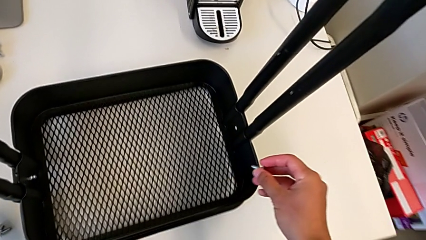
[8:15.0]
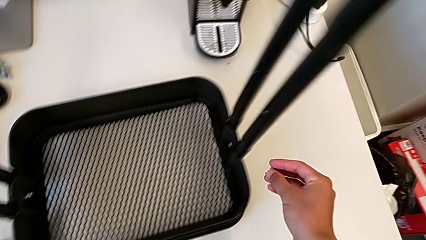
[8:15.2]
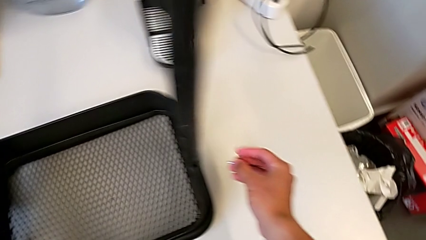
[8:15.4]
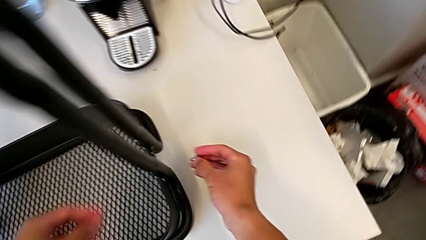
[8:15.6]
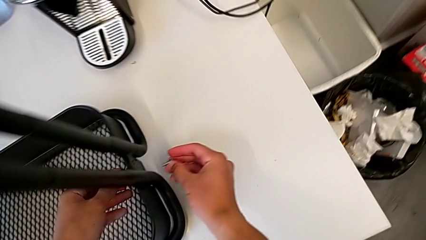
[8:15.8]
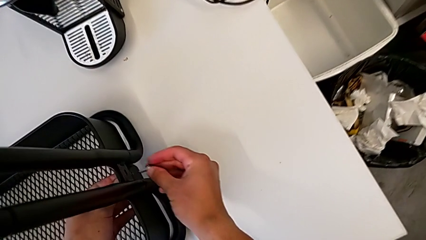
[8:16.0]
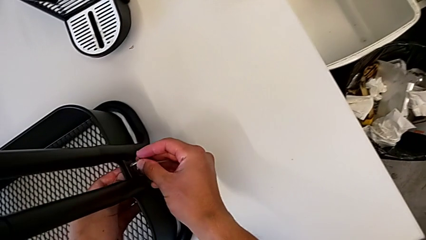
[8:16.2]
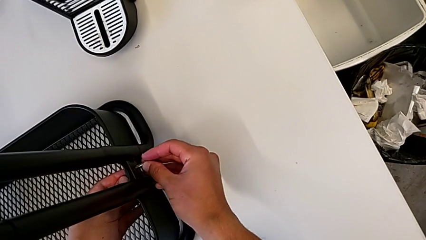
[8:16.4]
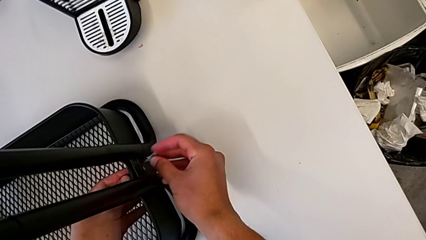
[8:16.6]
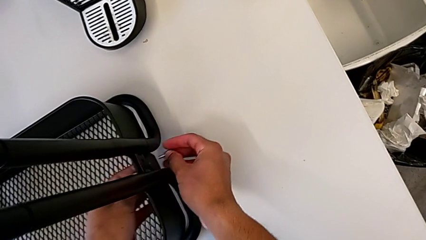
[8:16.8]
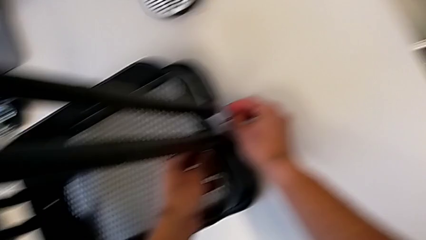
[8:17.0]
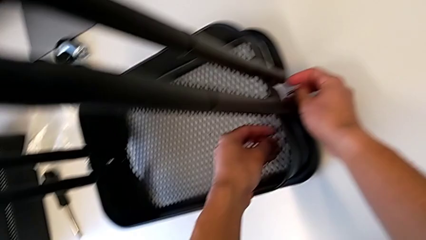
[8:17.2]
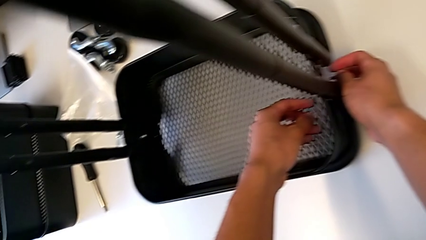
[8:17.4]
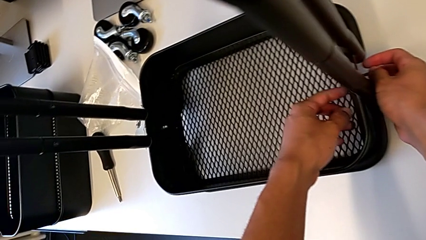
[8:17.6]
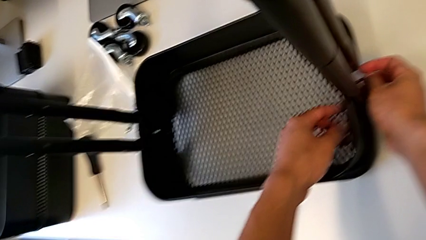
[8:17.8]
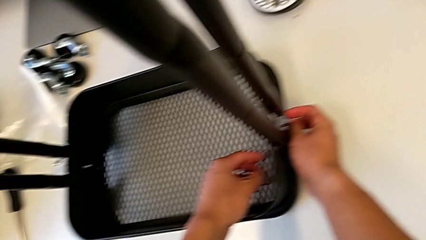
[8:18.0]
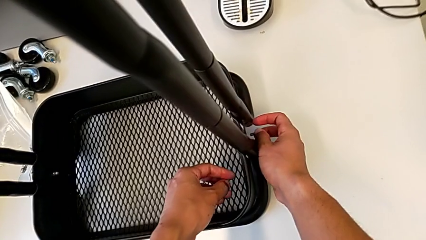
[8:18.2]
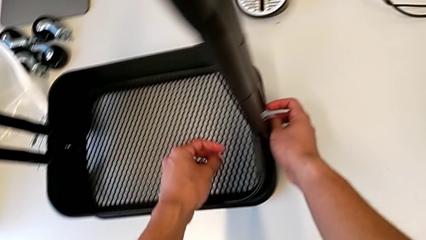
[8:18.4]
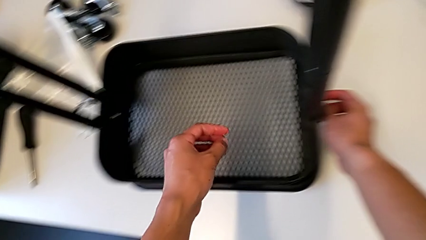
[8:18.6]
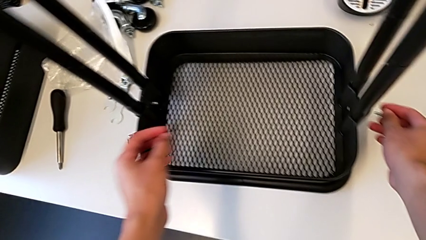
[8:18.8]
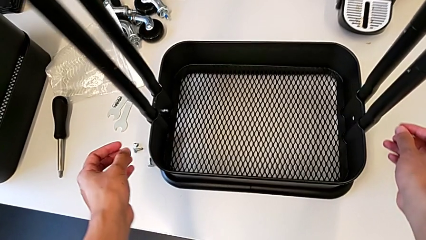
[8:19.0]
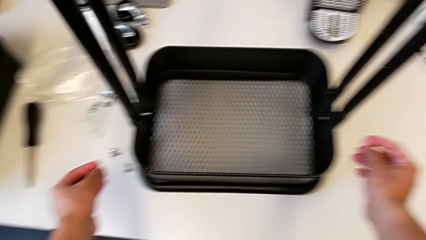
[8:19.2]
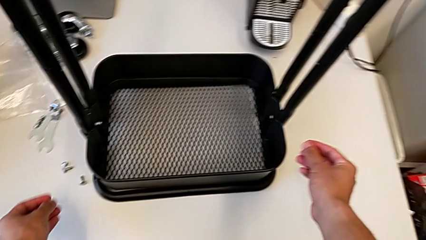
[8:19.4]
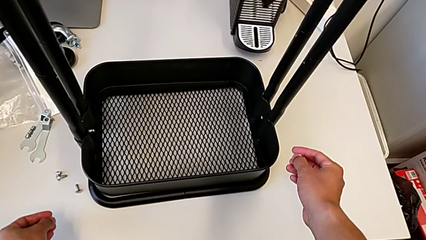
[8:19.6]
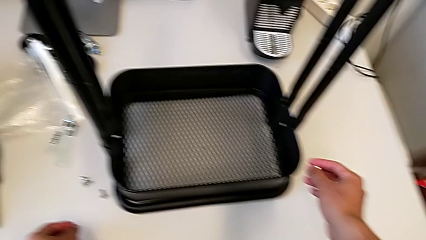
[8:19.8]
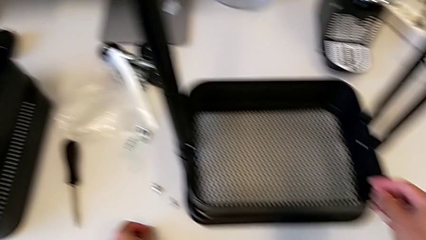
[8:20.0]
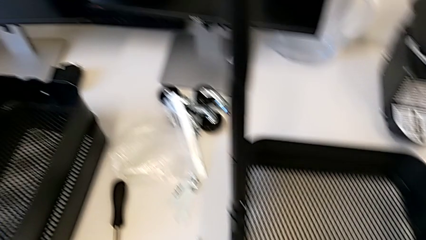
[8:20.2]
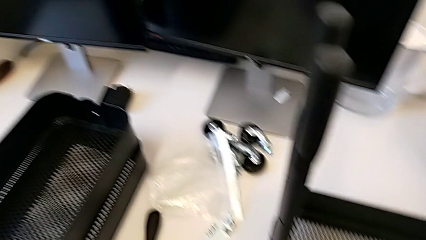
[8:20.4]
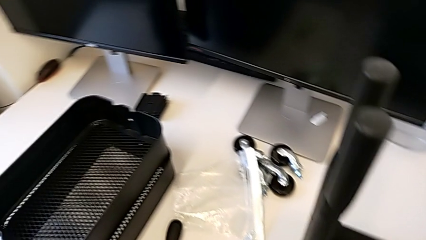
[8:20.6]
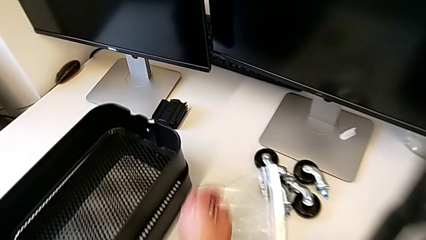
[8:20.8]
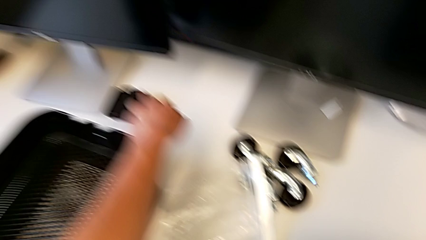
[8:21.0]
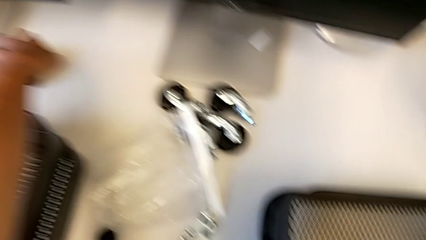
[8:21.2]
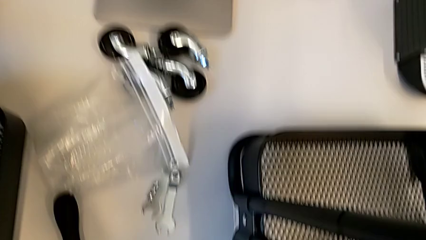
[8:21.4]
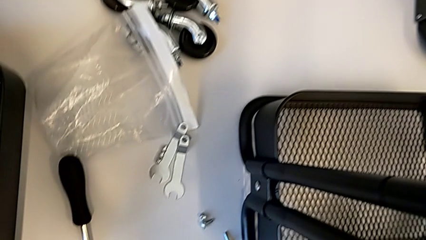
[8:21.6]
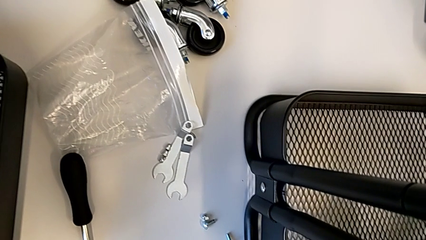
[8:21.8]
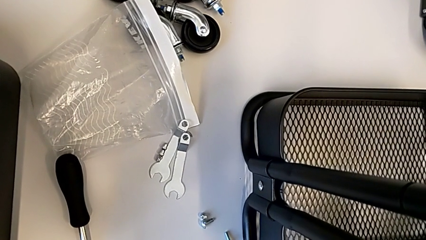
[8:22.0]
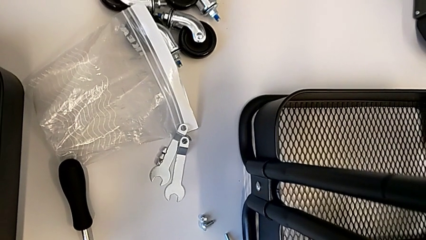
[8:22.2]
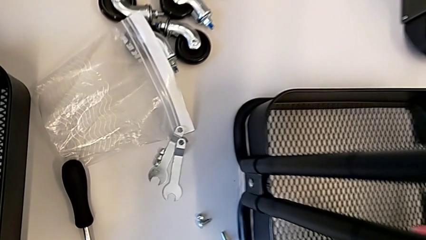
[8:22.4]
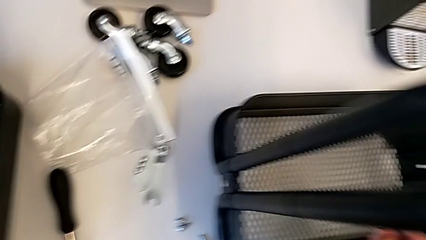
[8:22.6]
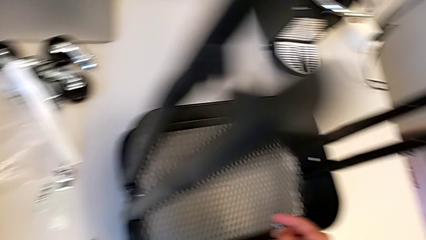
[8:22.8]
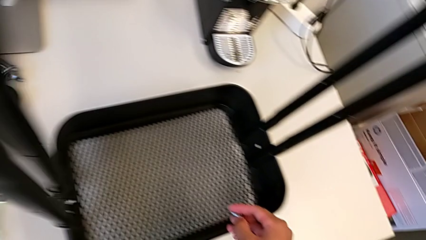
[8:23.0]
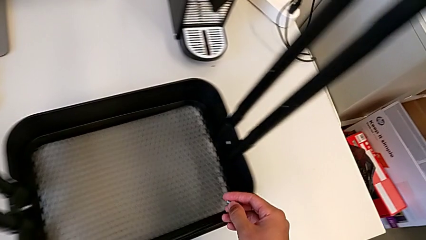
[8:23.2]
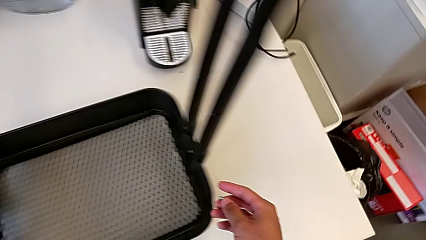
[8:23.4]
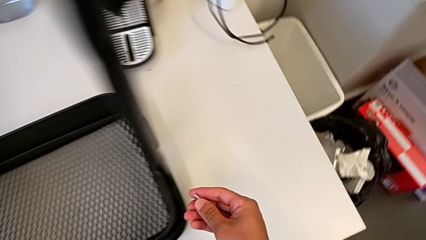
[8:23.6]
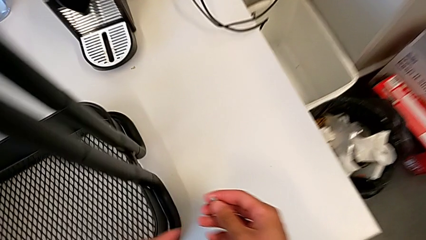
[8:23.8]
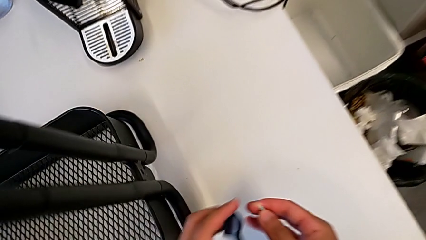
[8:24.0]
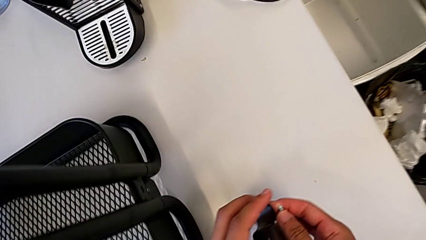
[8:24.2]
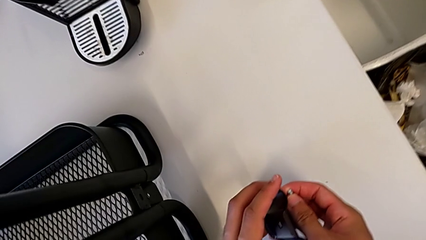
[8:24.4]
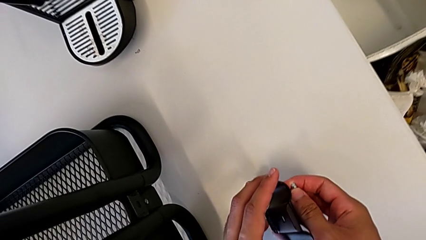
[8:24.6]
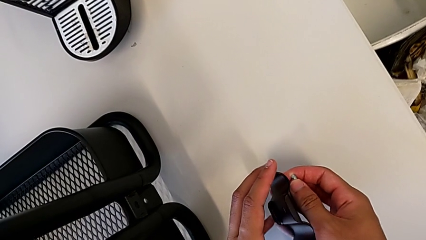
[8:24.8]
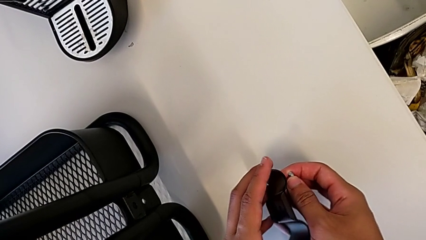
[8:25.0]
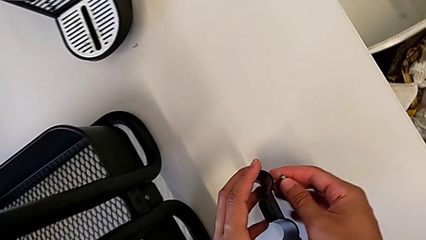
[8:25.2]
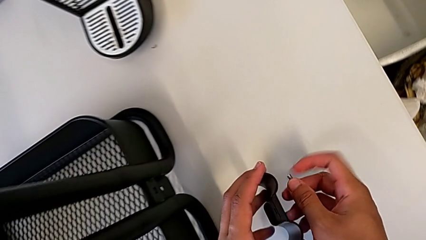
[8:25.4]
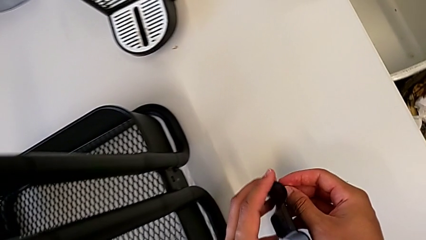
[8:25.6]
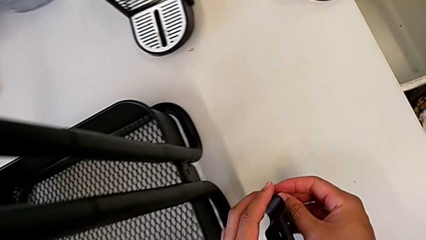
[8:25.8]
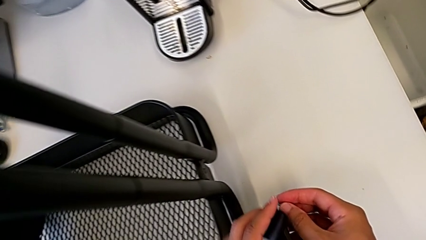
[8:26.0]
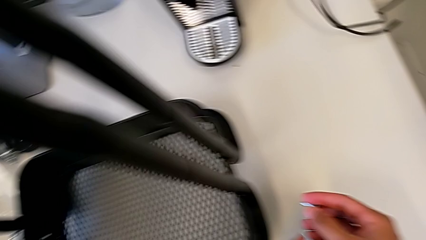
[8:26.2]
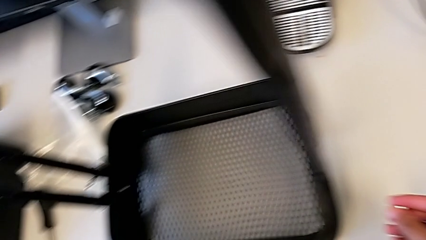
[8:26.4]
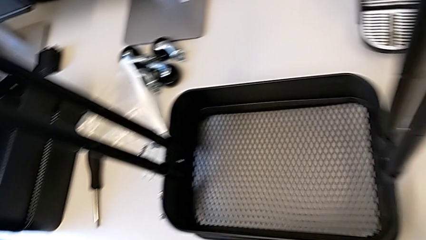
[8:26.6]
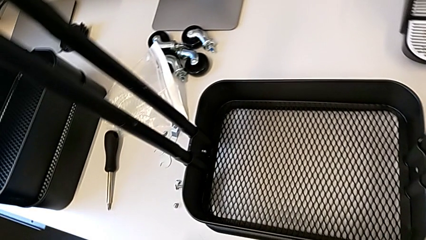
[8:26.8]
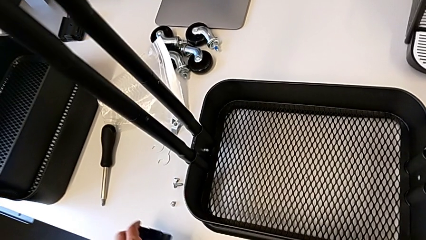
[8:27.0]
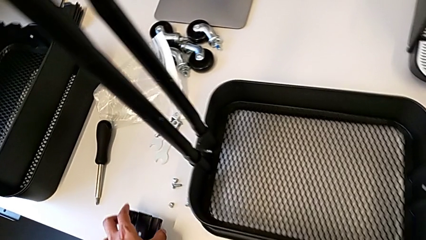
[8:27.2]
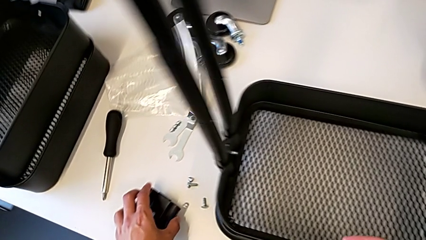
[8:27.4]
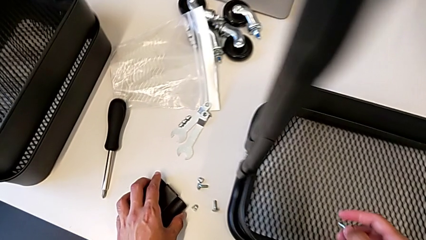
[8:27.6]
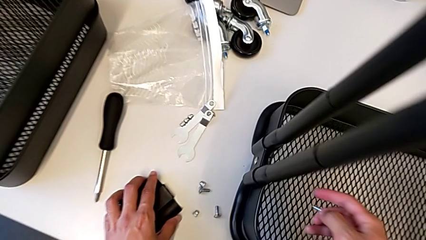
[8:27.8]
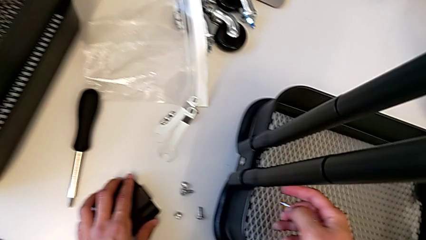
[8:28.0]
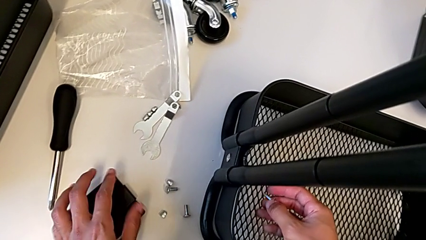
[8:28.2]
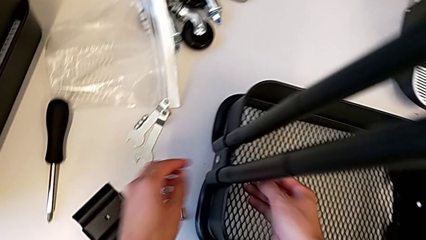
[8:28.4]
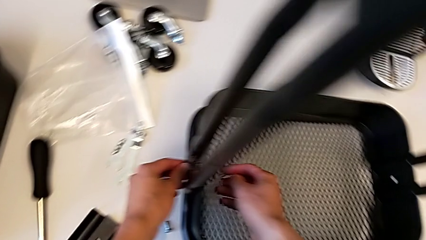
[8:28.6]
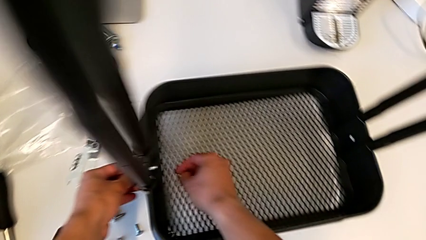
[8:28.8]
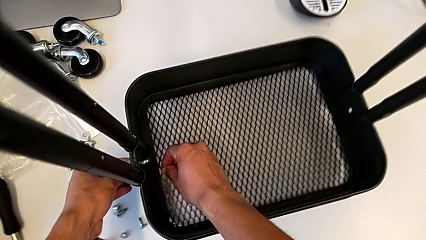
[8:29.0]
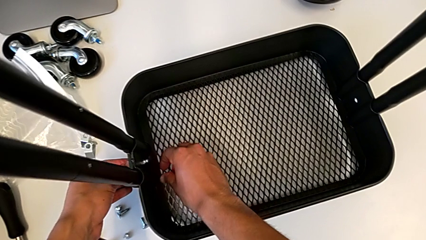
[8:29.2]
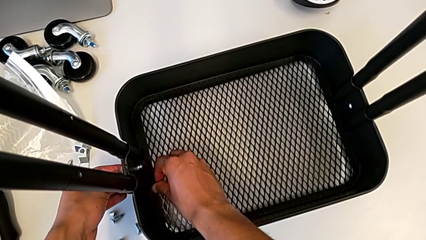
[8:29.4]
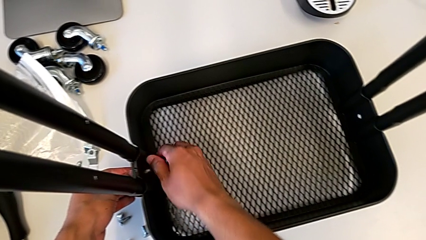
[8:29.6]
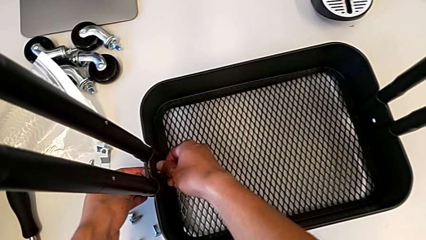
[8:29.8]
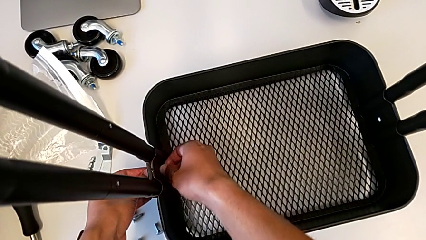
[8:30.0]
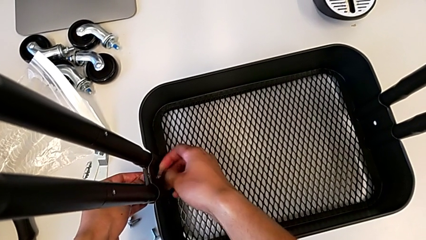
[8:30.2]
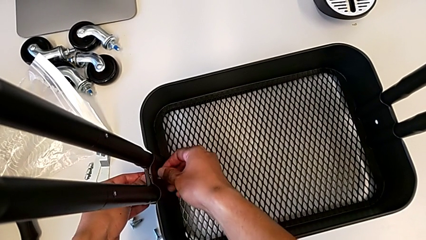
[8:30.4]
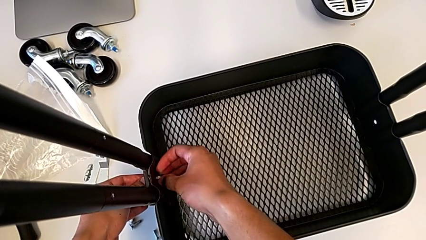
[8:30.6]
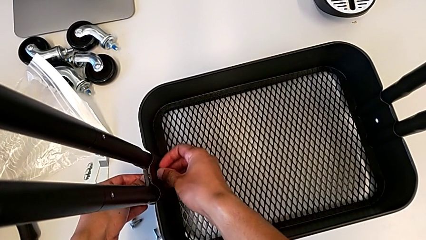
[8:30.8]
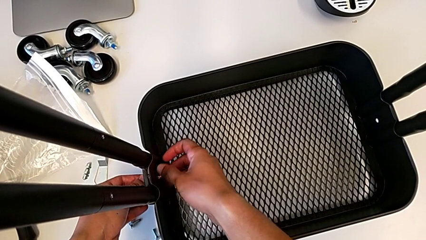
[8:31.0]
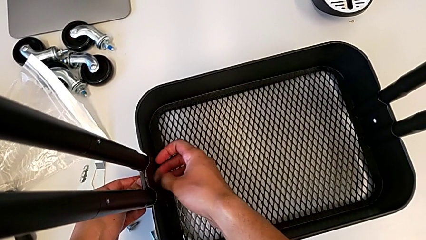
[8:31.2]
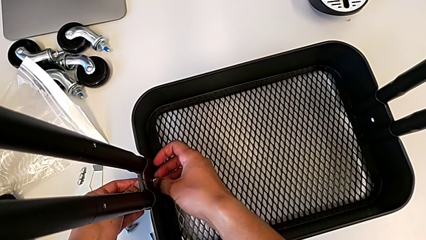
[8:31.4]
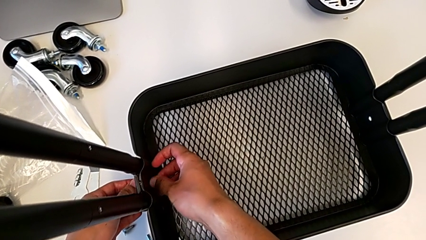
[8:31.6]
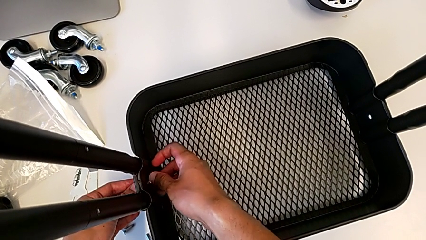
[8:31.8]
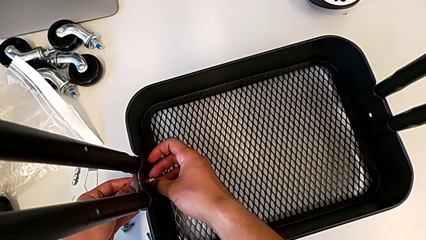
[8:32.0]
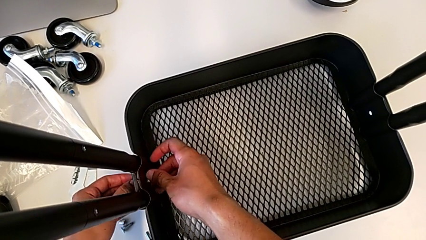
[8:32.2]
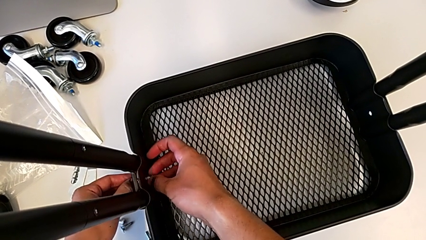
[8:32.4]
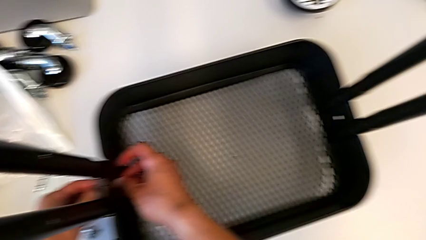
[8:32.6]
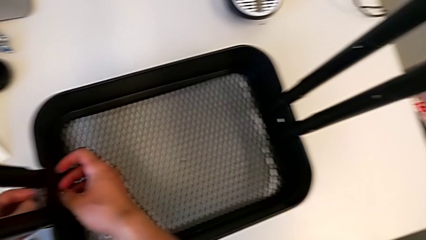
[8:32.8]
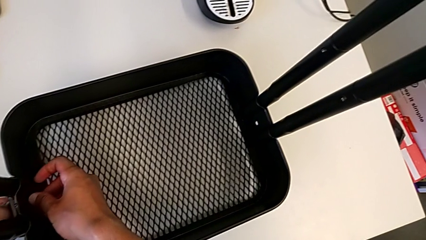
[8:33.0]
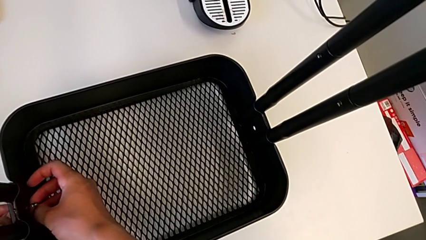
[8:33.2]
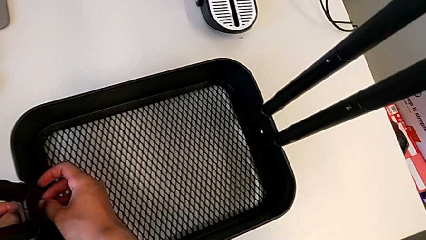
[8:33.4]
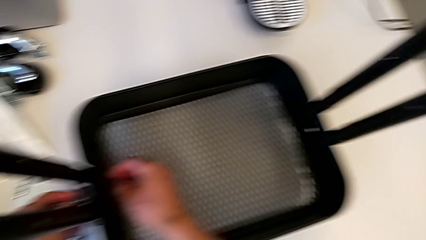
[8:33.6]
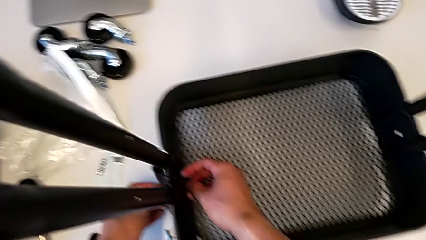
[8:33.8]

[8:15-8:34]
The camera wearer is screwing the brackets on the bottom table. They place the screw, grab the second bracket, place it, place the screw, unscrew the first hexagon cap nut and withdraw the first bracket.
